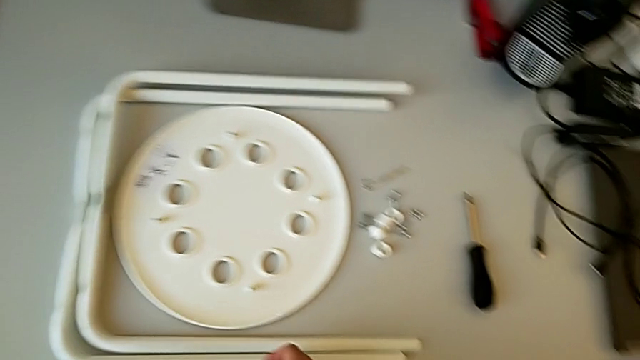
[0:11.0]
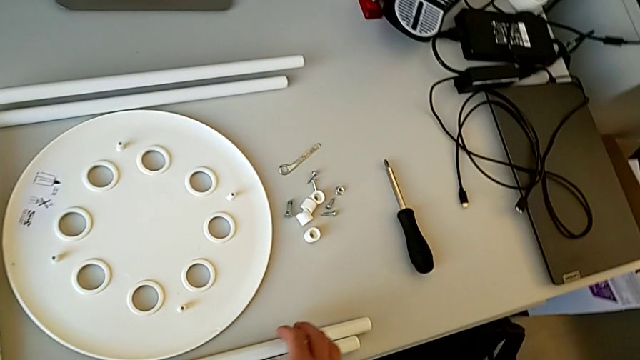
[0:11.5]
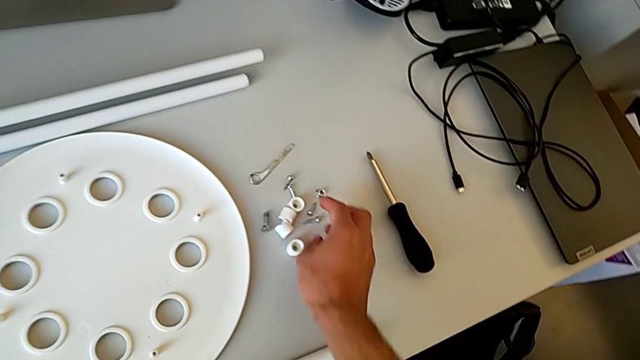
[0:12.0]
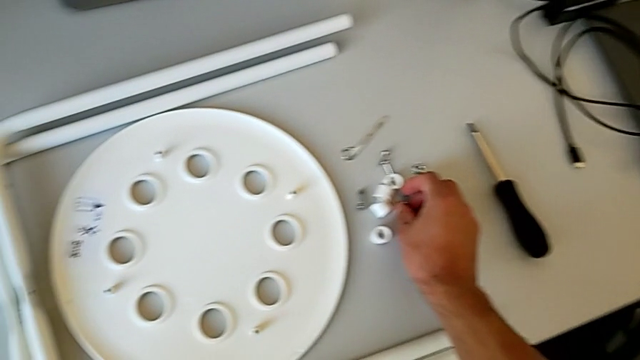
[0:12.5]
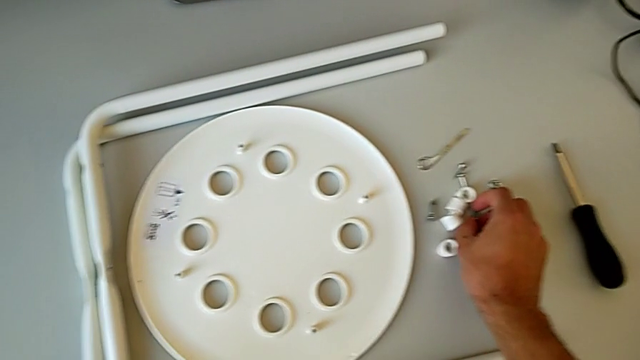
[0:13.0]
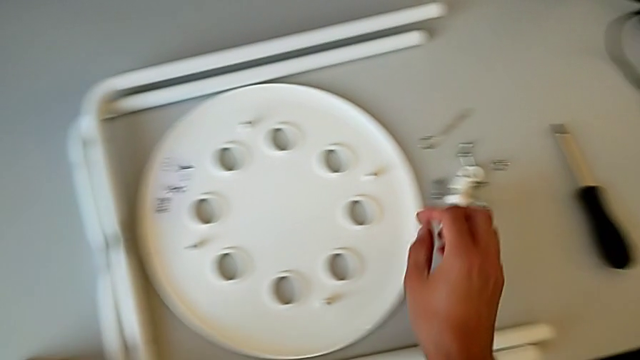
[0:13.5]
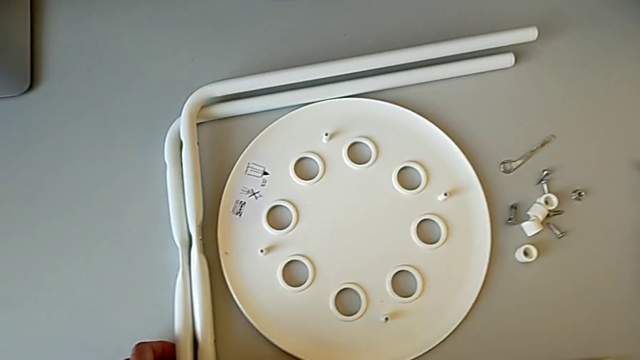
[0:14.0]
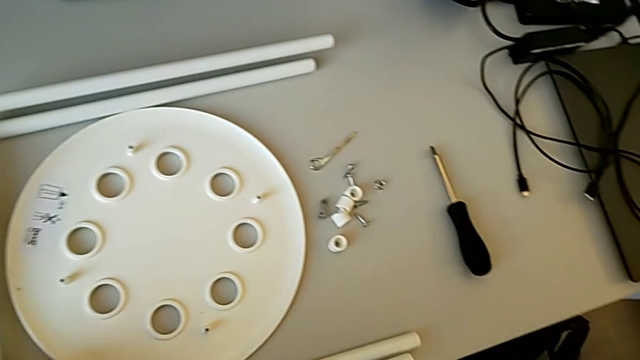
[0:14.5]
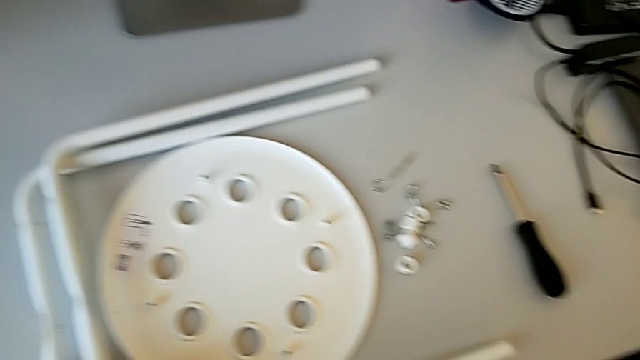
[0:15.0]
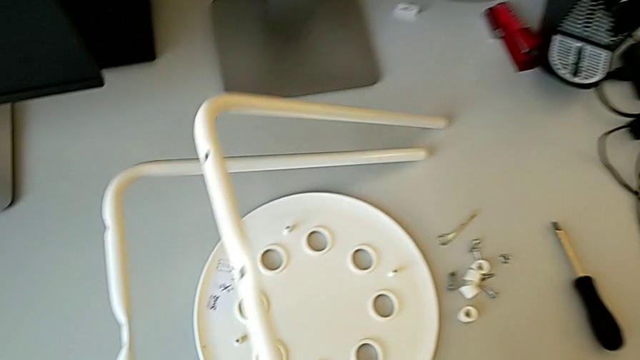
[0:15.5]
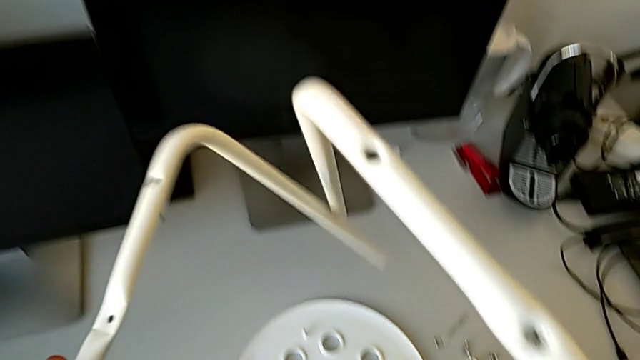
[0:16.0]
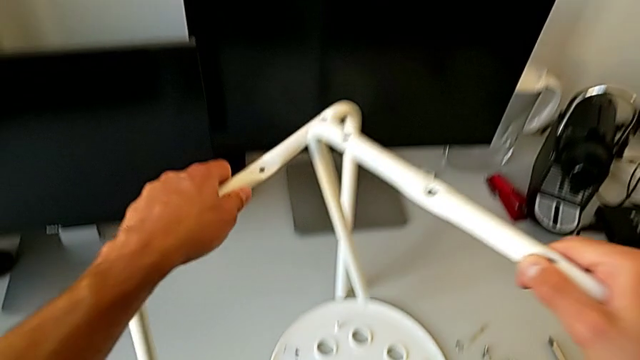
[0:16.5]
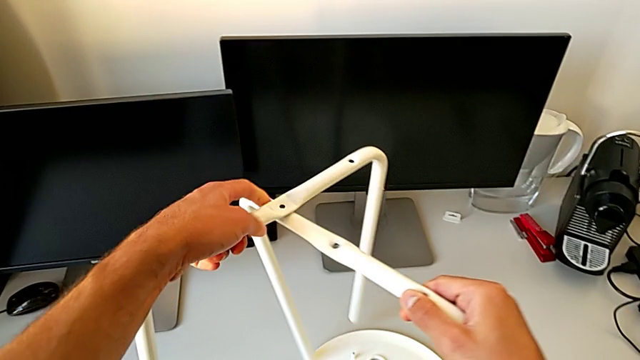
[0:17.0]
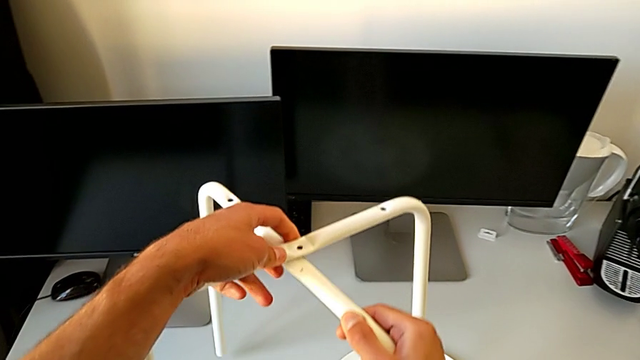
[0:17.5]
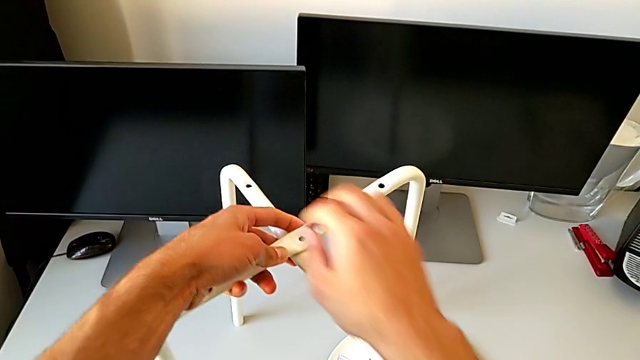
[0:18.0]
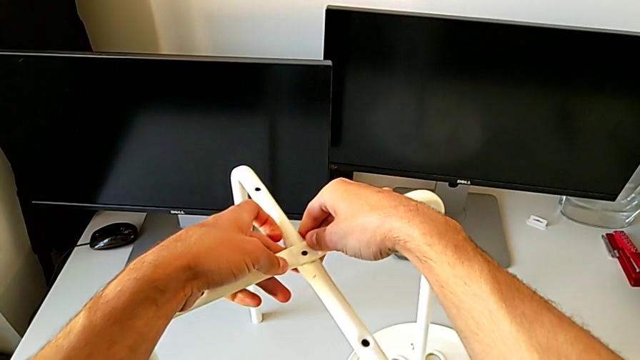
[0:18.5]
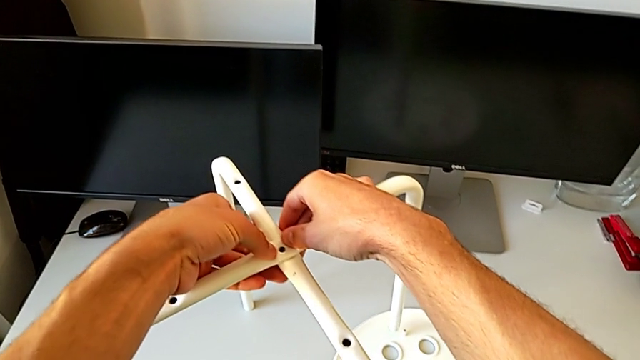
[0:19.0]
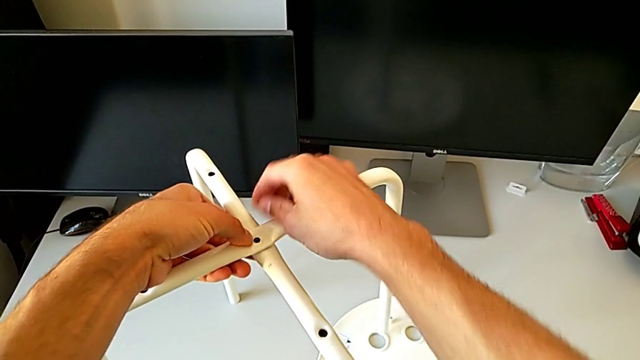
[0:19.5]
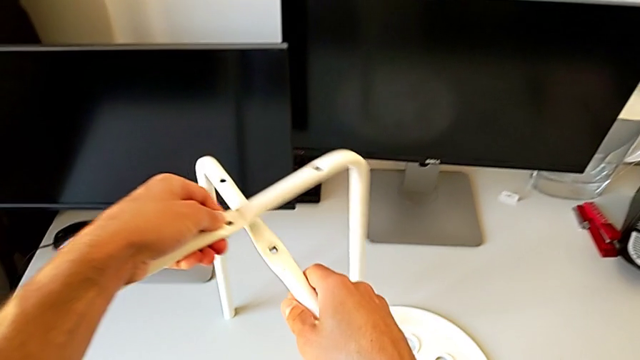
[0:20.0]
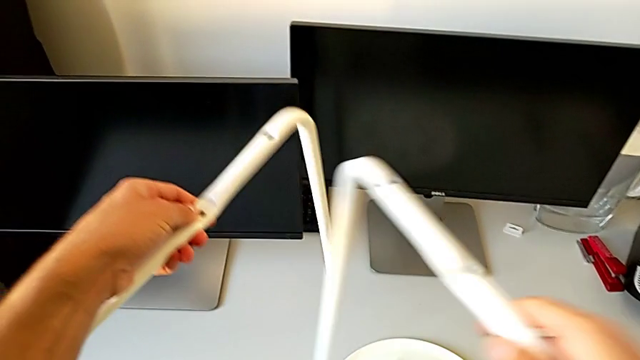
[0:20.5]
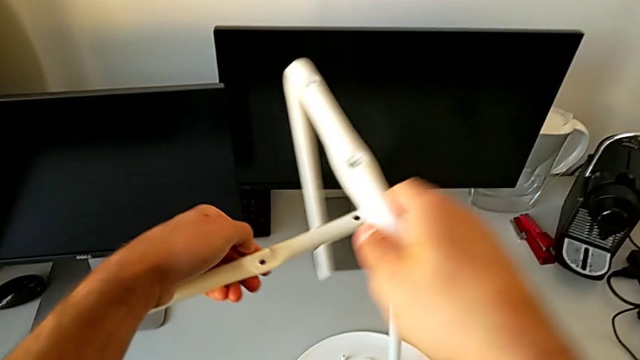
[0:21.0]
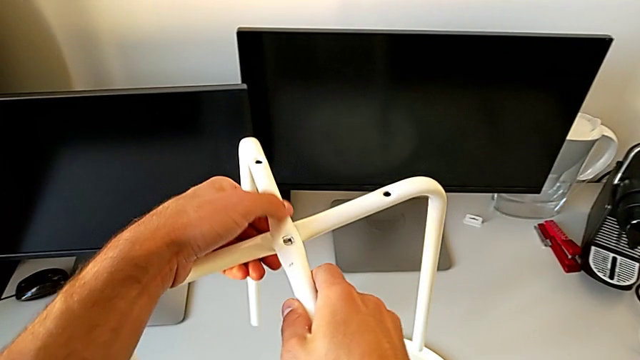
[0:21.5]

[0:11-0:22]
The camera wearer is assembling the little chair's seat. They approach the bolt, grab it, place it, approach the leg, grab it, assemble it, align it, disassemble it, assemble it and align it.

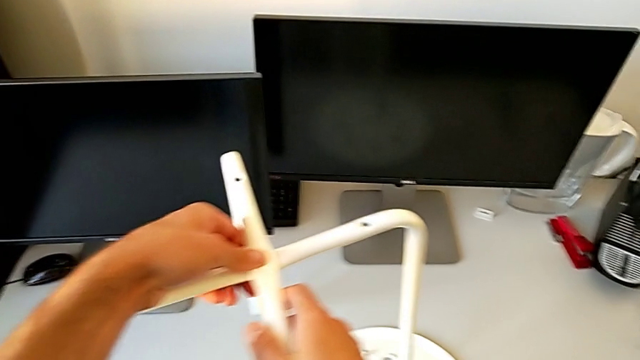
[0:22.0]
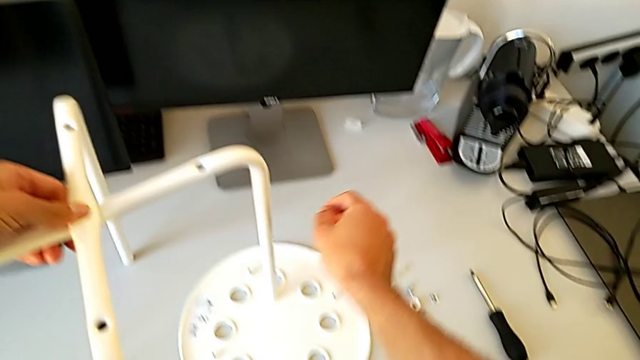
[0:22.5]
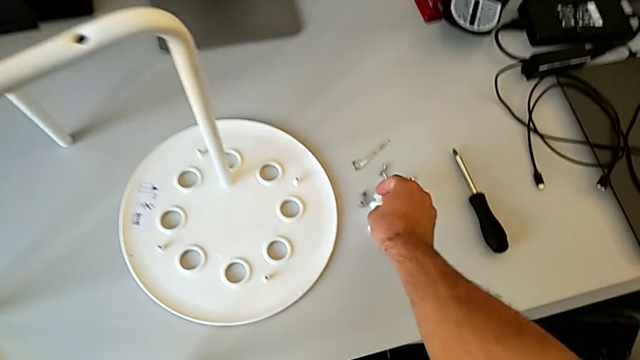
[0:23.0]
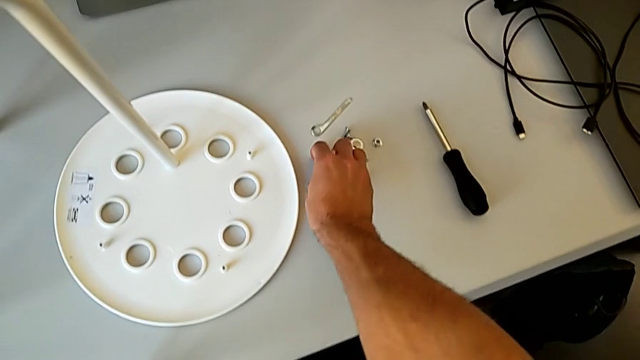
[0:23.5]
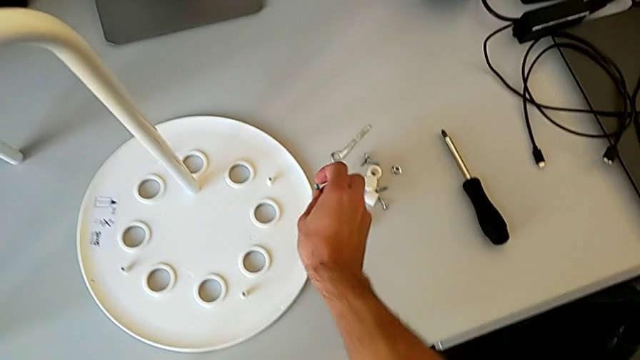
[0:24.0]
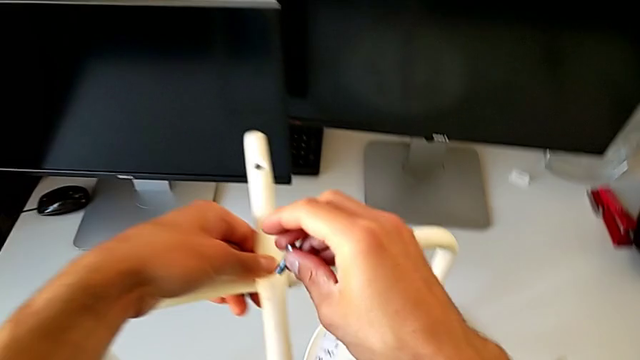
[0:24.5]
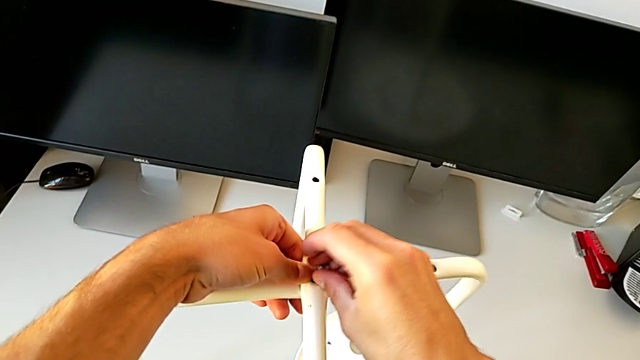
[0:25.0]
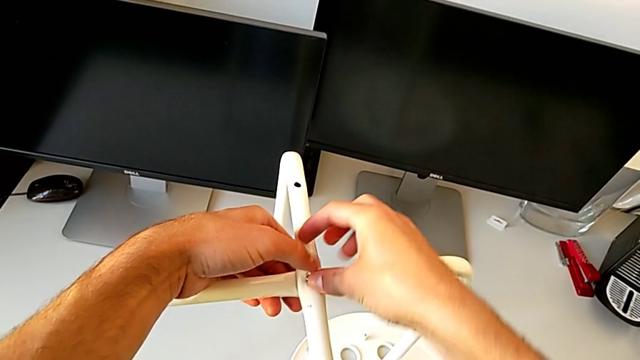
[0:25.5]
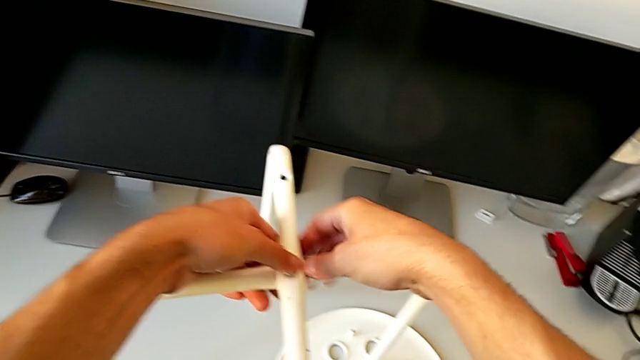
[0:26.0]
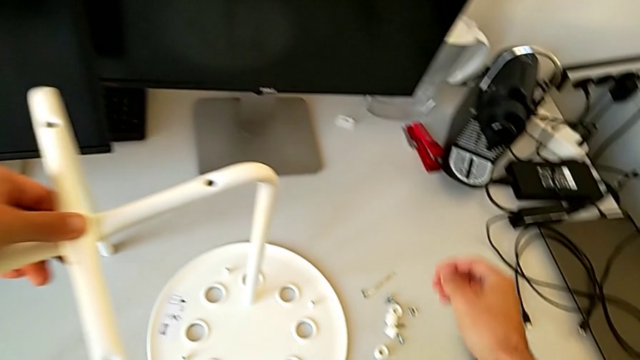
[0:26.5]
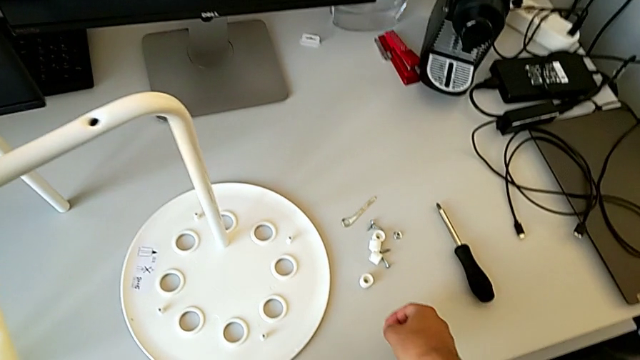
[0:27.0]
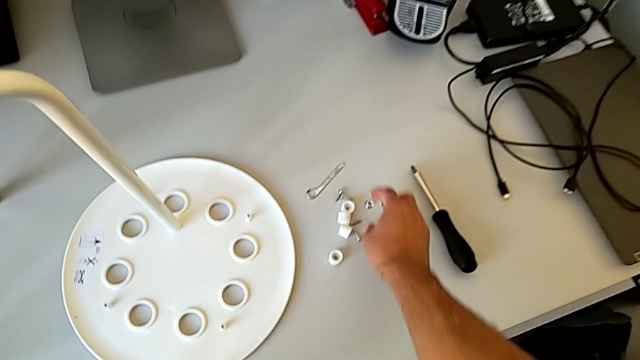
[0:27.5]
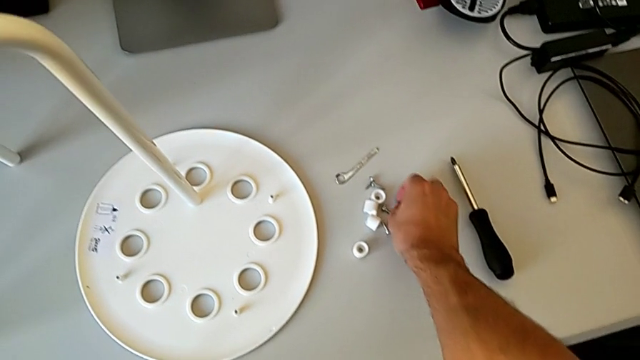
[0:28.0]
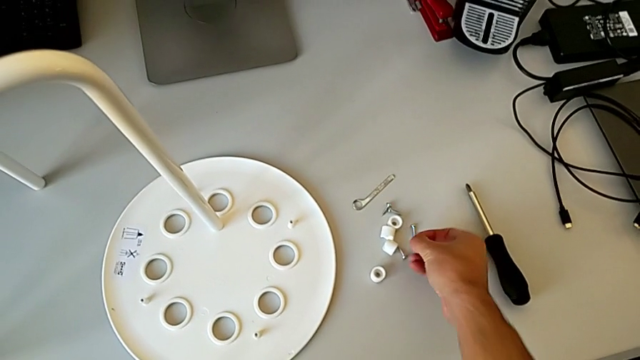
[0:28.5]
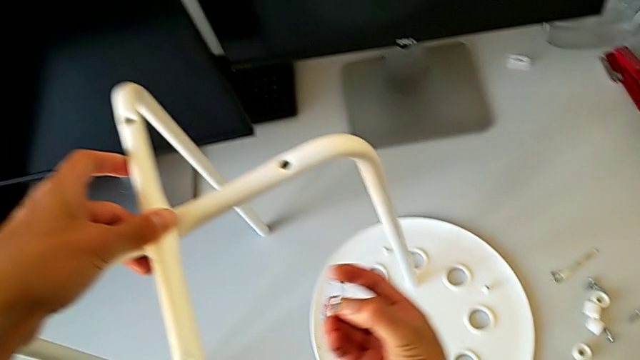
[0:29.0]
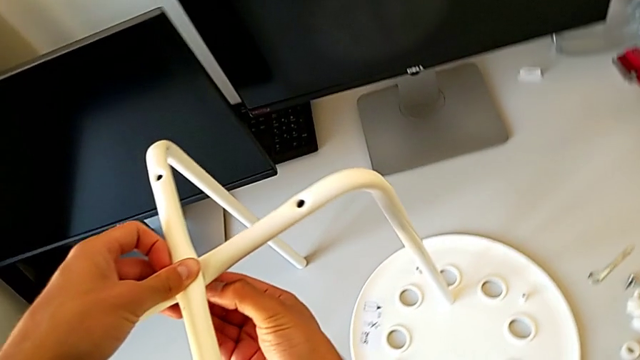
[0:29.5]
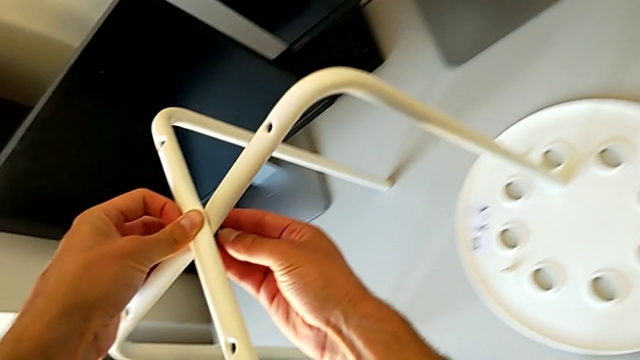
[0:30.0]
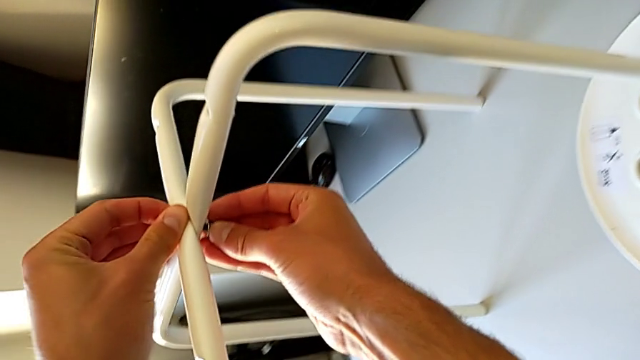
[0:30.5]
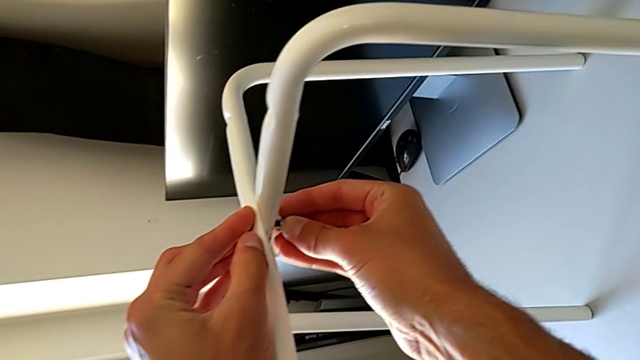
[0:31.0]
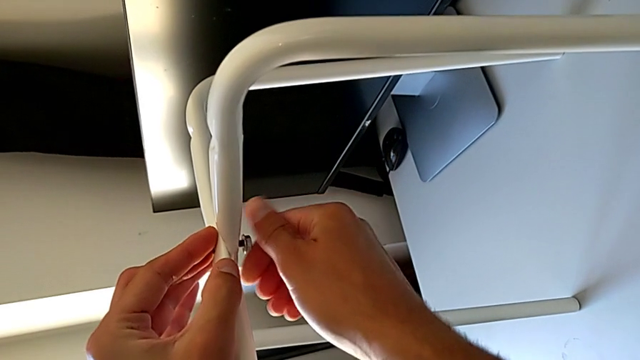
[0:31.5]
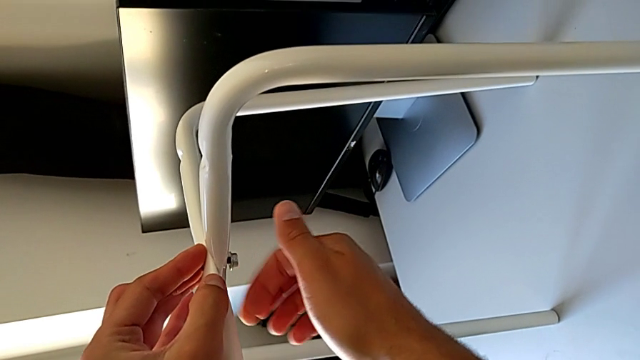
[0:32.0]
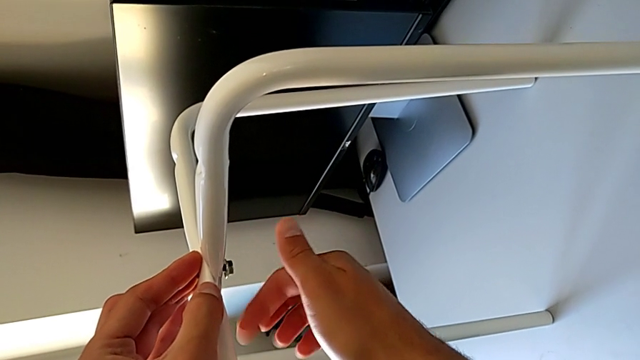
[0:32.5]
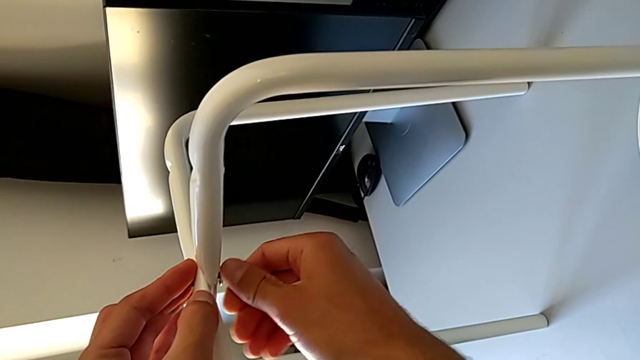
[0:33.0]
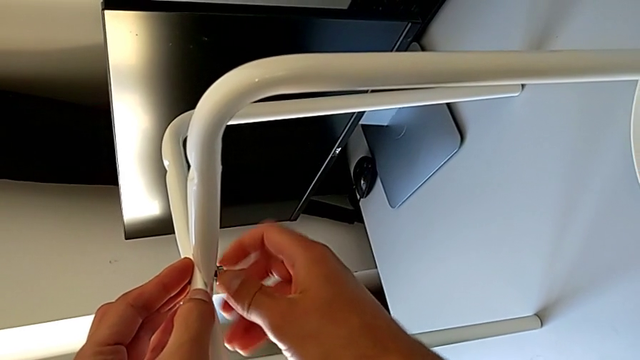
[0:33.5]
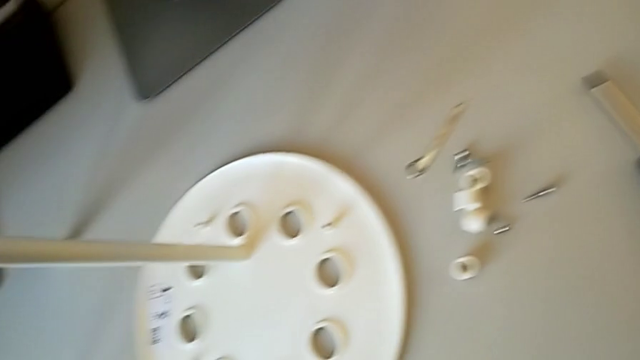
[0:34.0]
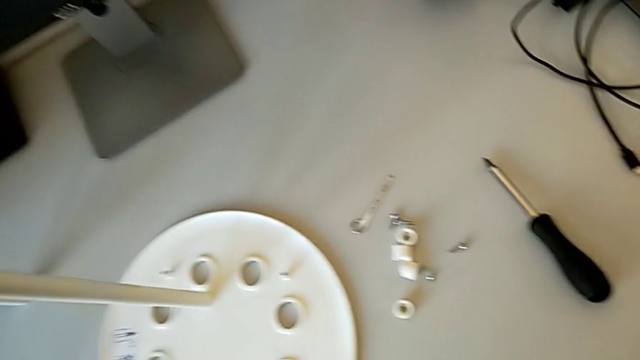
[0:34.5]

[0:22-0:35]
The camera wearer is assembling the little chair's seat. They place the leg, approach the bolt, grab it, approach the leg, insert the bolt, approach the hex nut, grab it, approach the leg, insert the hex nut and screw it.
